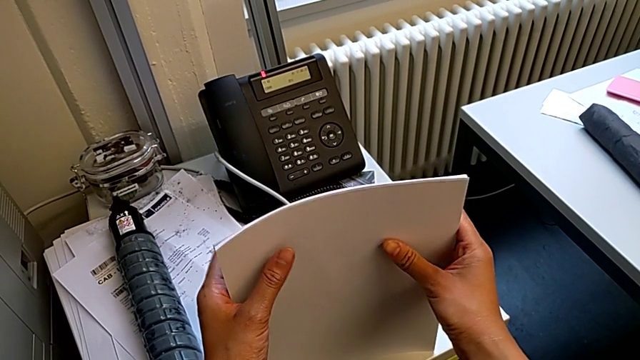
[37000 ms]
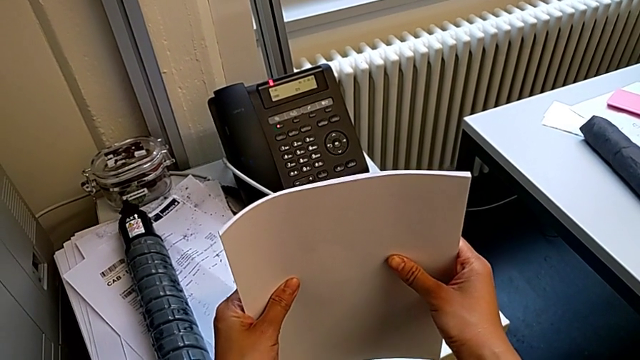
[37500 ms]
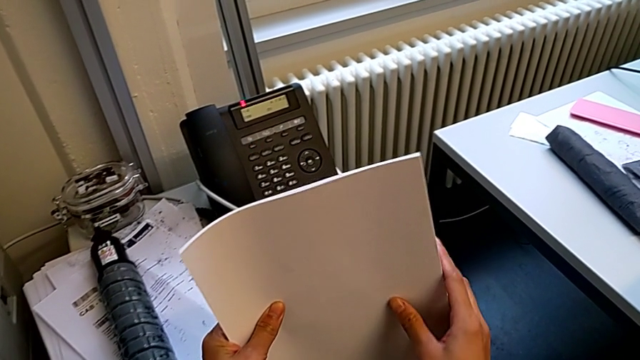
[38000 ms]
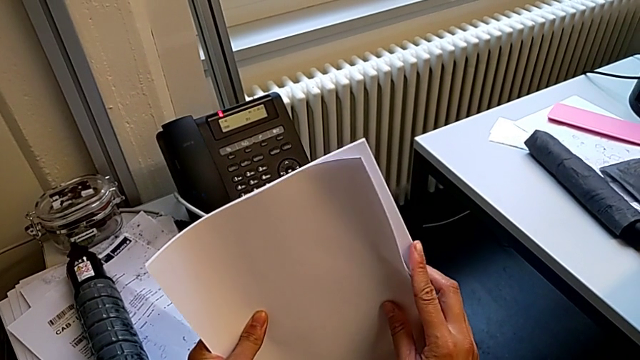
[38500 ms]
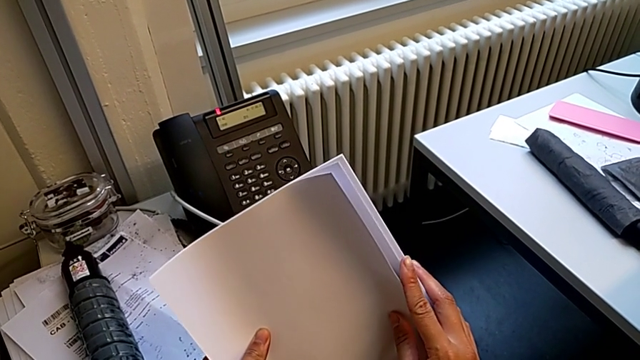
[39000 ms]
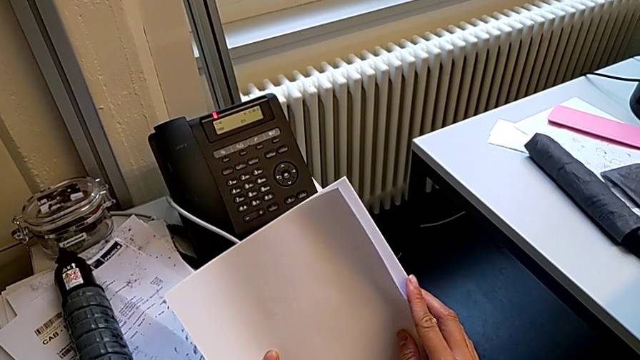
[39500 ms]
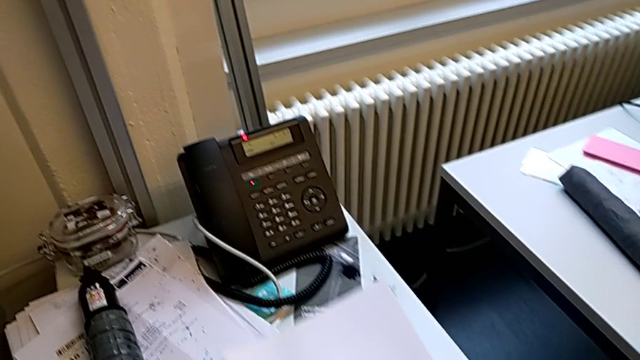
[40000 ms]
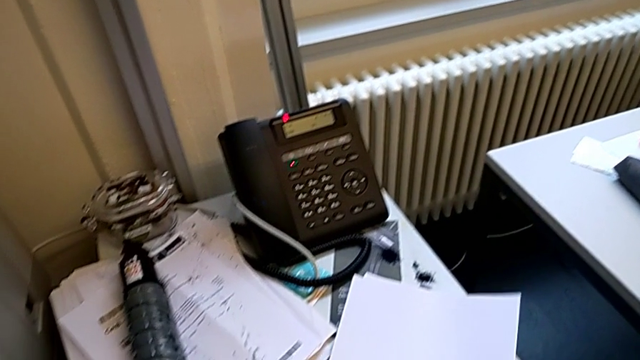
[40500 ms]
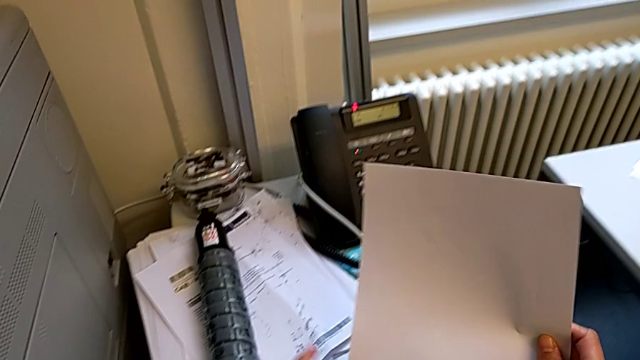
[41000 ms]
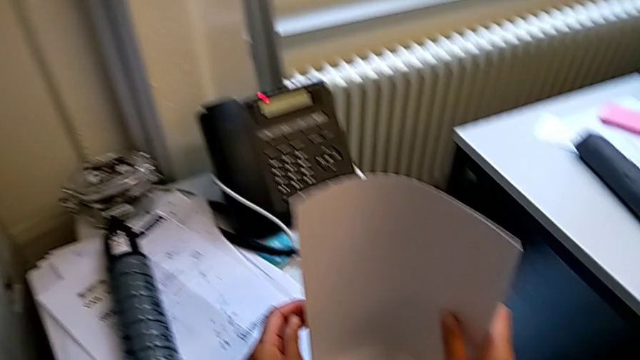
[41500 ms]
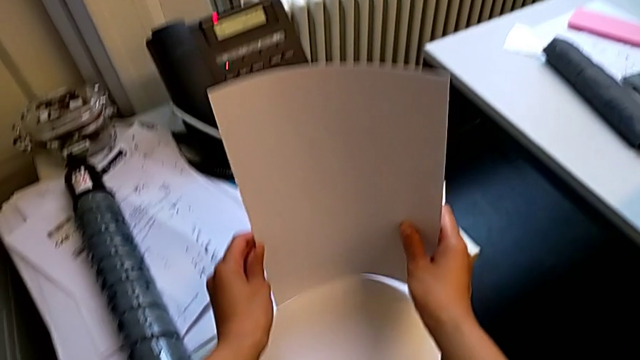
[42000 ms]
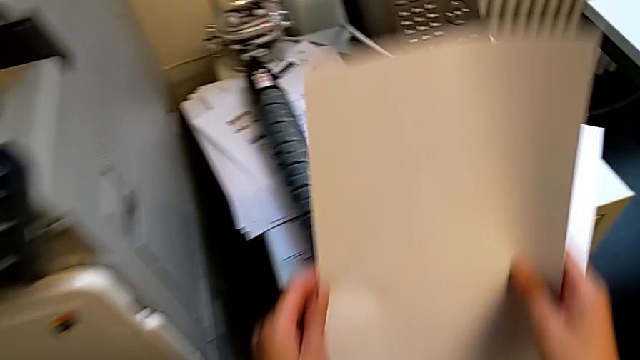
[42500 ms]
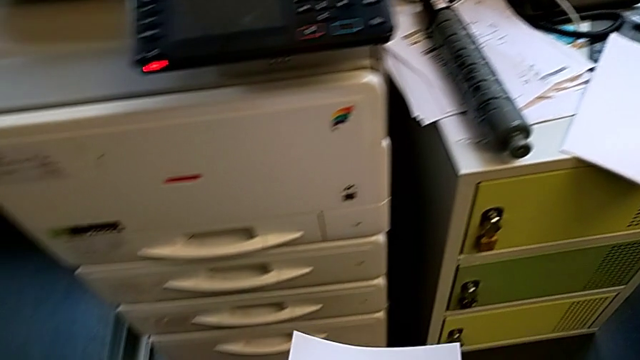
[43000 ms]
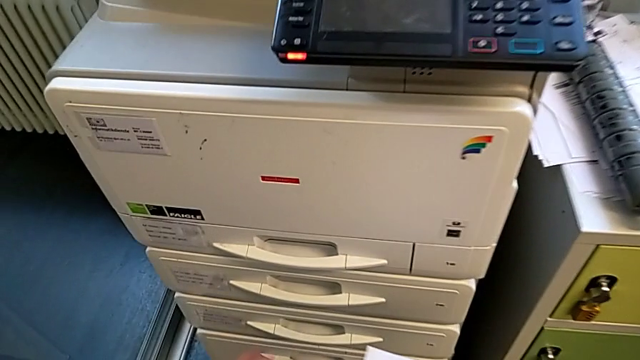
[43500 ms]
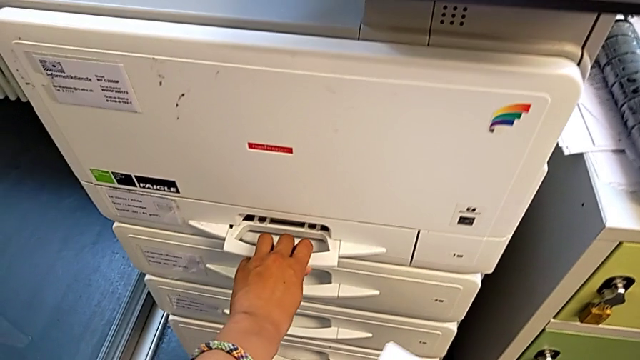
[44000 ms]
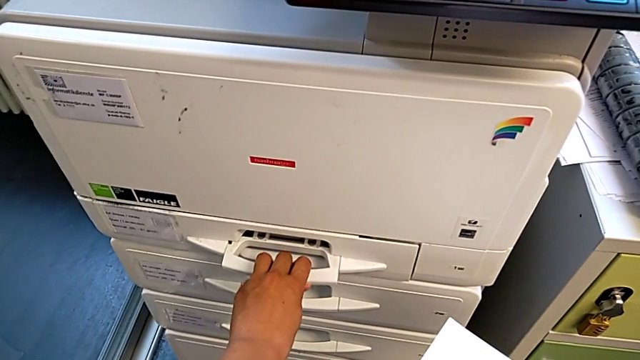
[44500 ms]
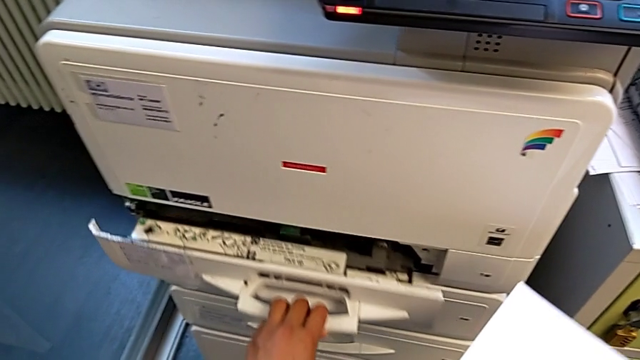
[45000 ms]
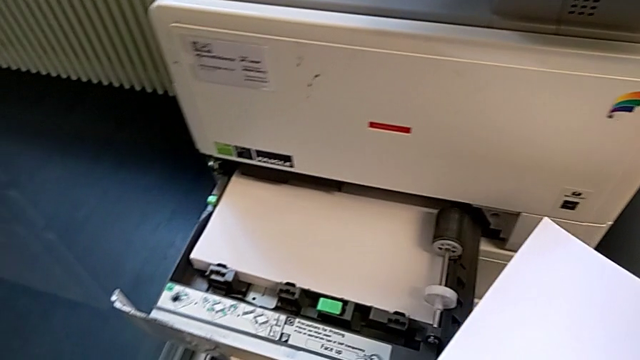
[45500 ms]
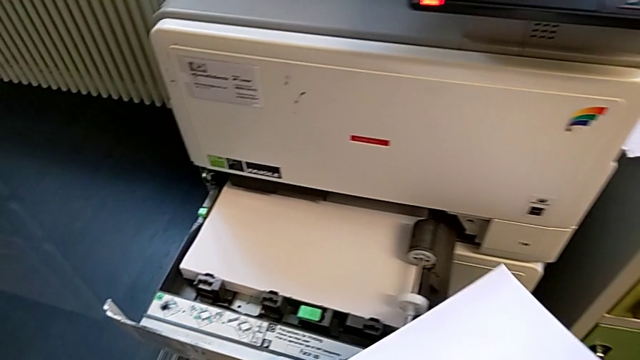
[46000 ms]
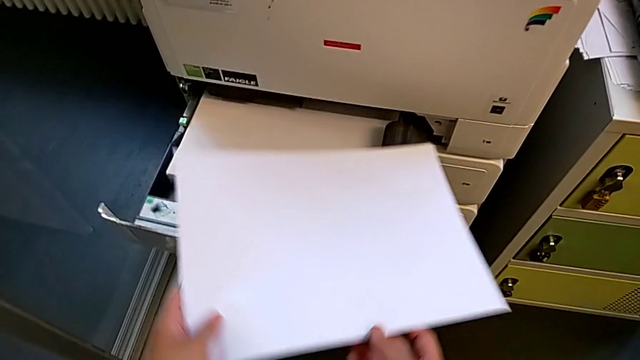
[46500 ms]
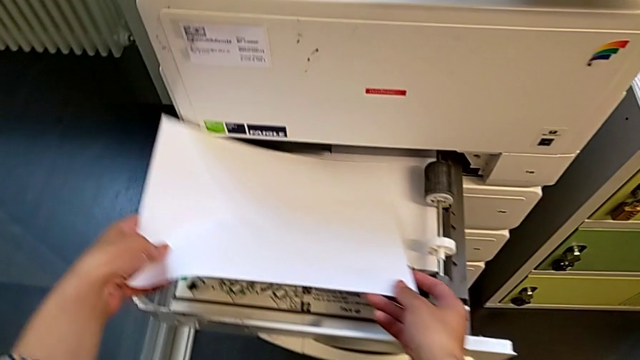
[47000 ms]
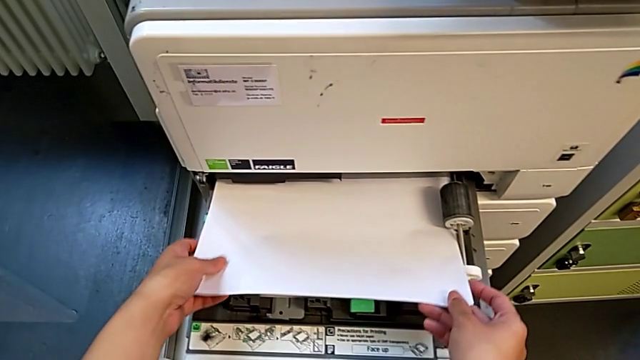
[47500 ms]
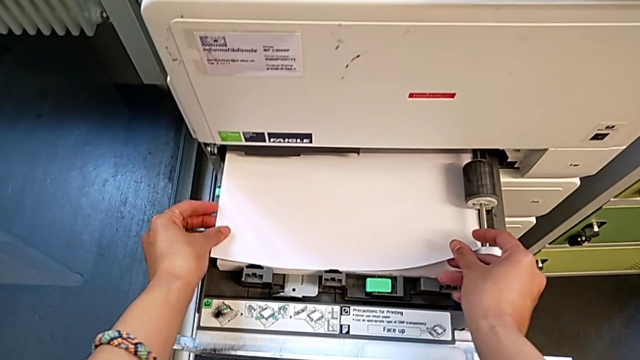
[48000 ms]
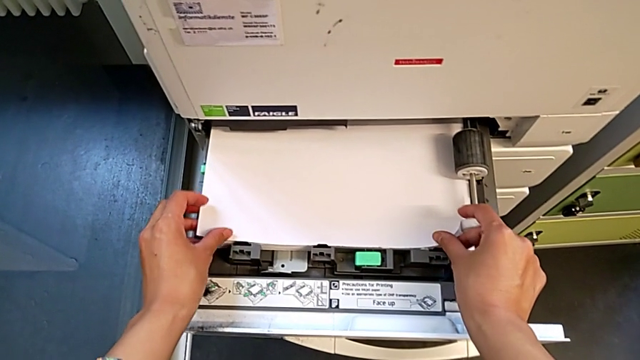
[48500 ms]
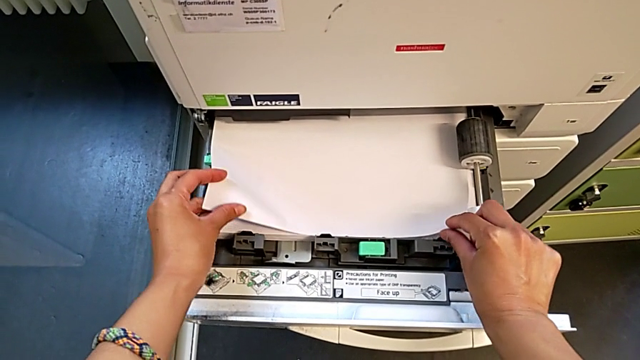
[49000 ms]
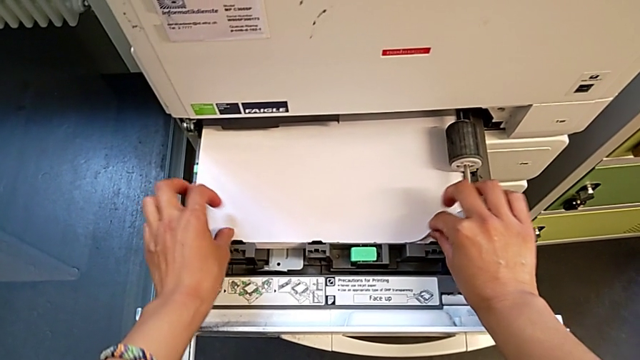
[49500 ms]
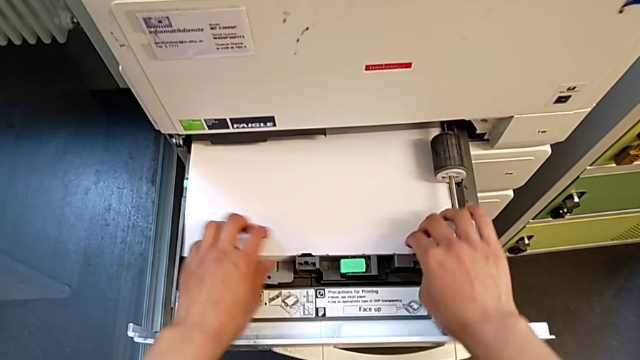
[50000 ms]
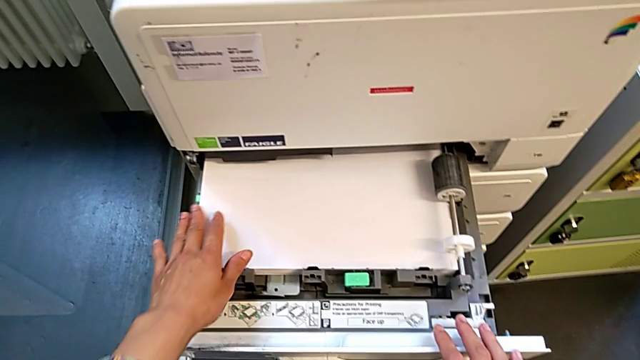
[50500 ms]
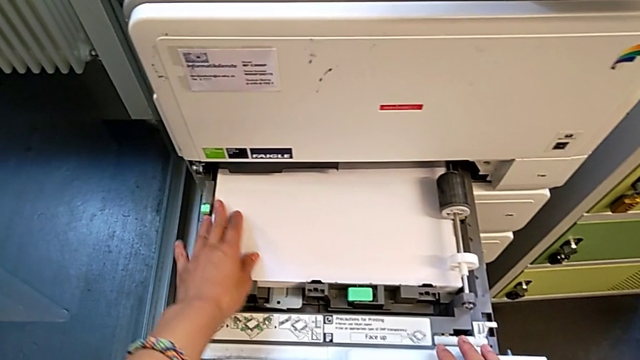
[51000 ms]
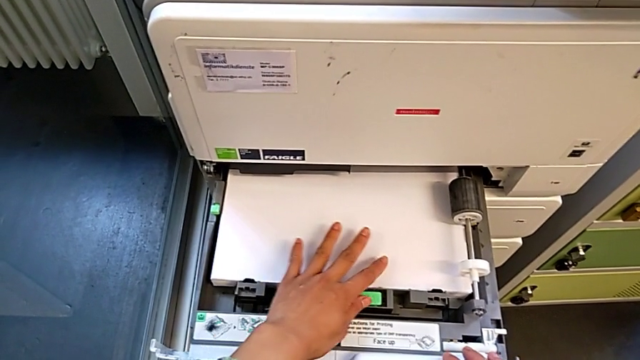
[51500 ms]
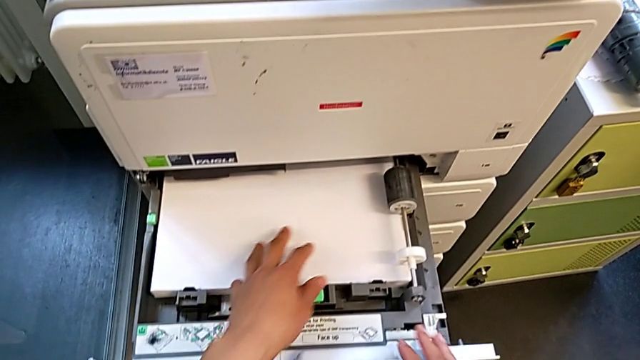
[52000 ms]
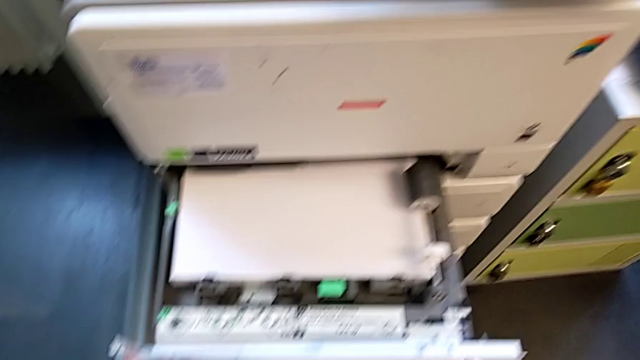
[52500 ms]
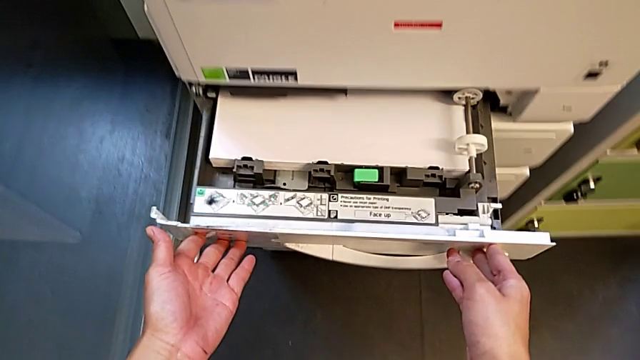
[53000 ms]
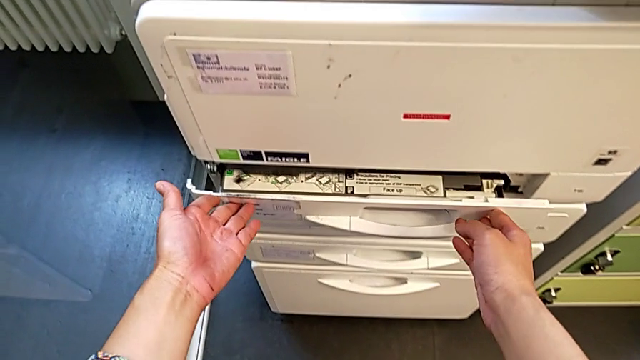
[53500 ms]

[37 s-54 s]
The camera wearer is loading a paper stack into the paper tray. They grab the paper stack, place it, align it, approach the paper tray, open it, insert the paper stack, align it and close the paper tray.

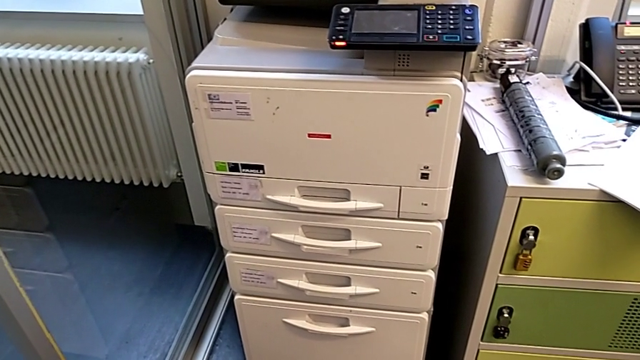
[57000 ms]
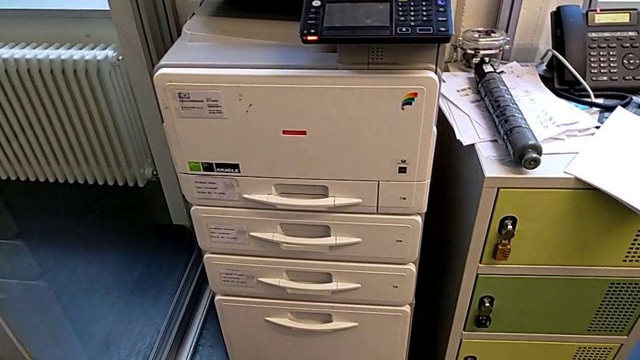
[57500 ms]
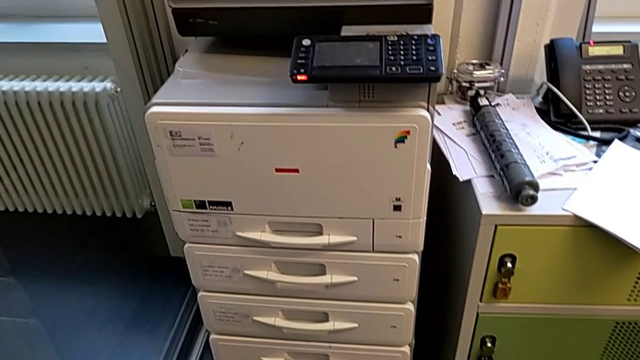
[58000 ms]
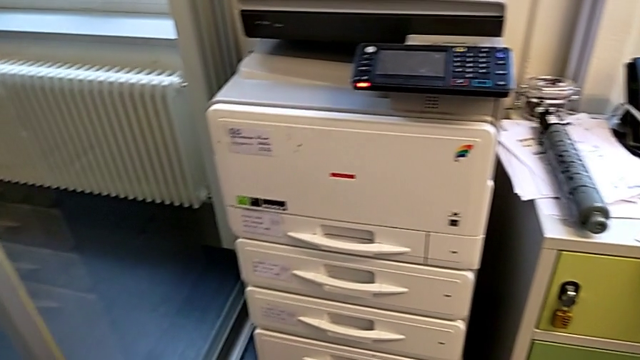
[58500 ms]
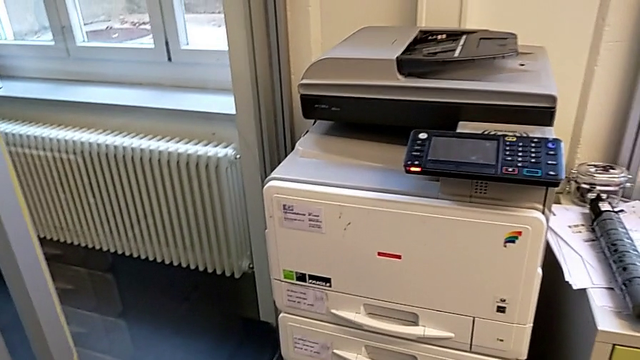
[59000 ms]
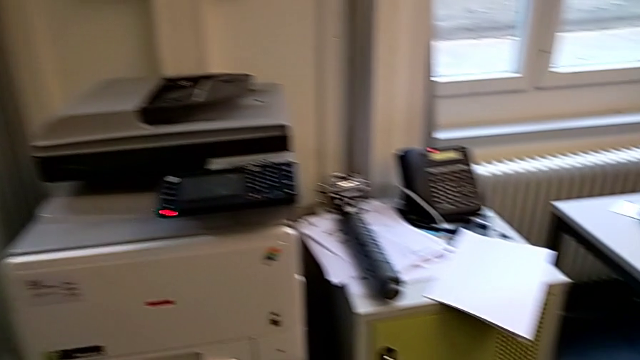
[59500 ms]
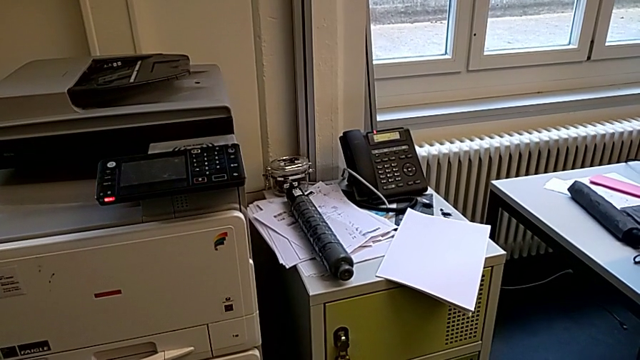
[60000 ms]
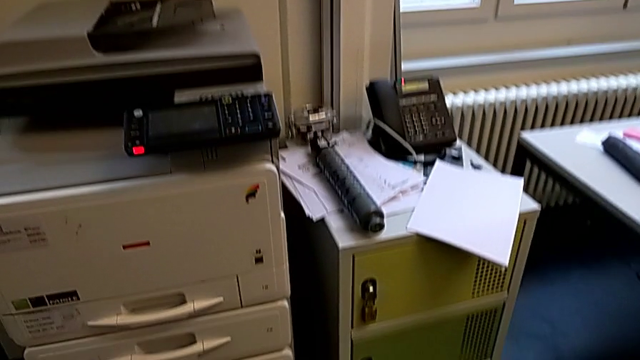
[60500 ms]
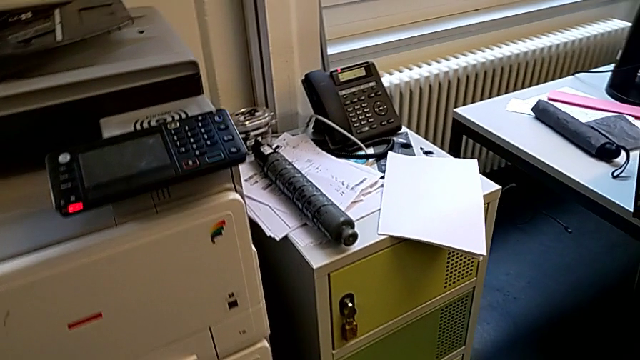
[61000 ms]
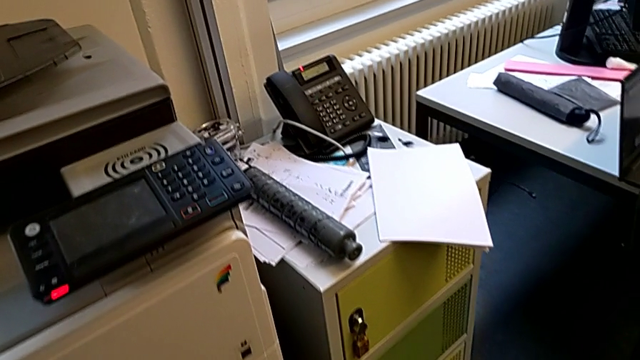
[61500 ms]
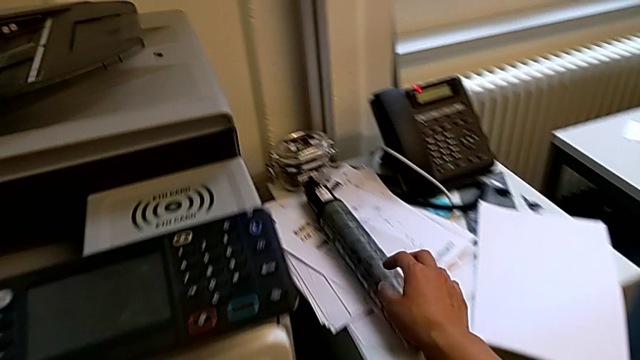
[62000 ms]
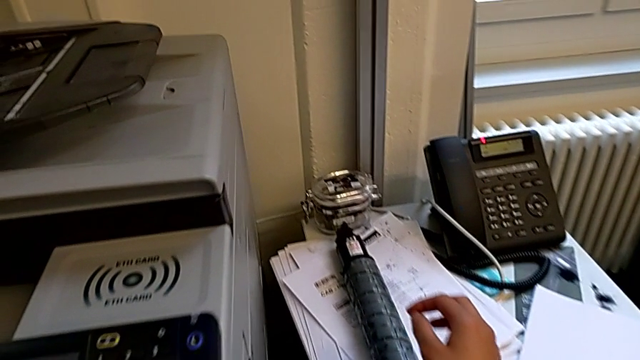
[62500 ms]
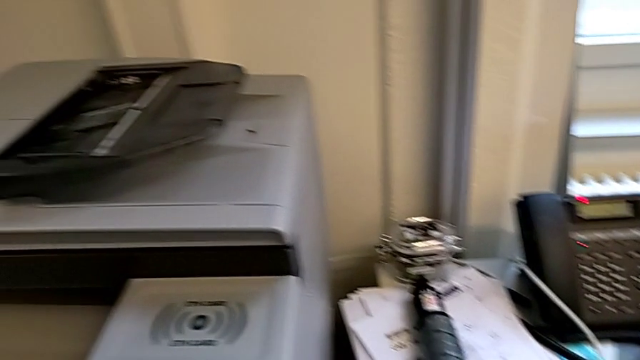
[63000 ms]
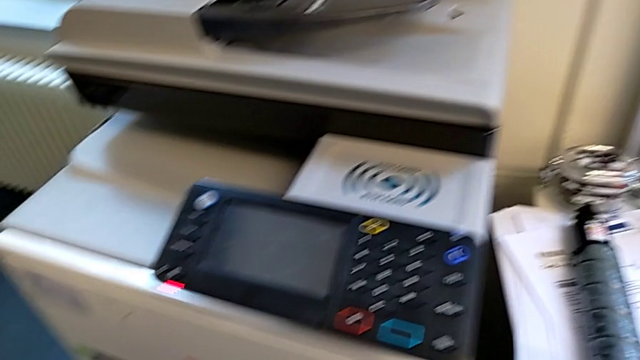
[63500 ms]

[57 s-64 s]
The camera wearer is exchanging a black ink cartridge. They wrongly approach the old ink cartridge, not finding the cartridge gate.
